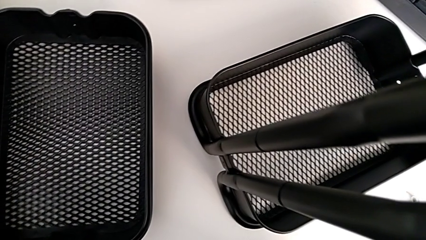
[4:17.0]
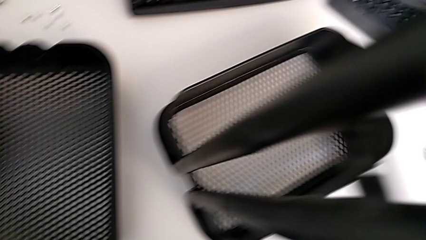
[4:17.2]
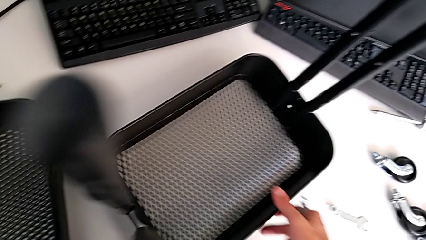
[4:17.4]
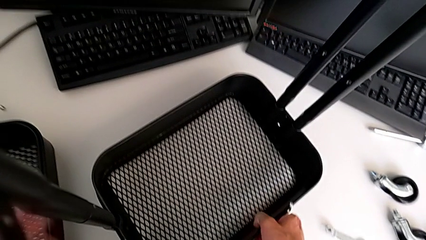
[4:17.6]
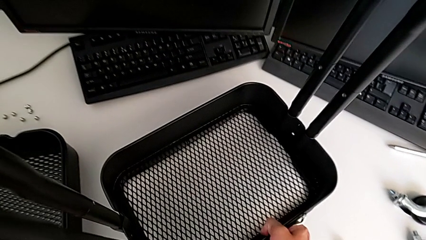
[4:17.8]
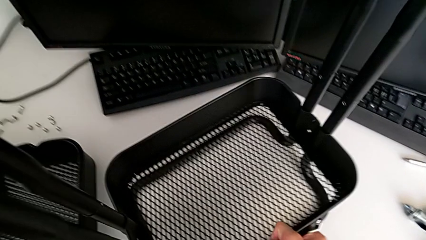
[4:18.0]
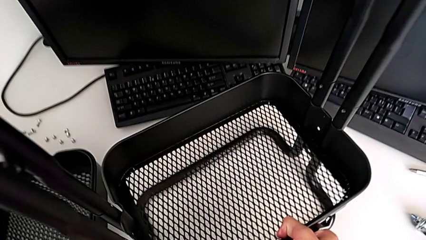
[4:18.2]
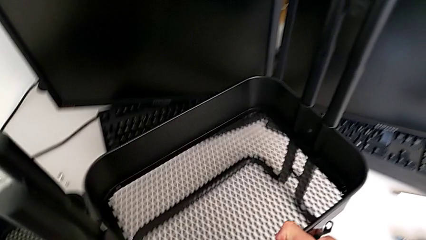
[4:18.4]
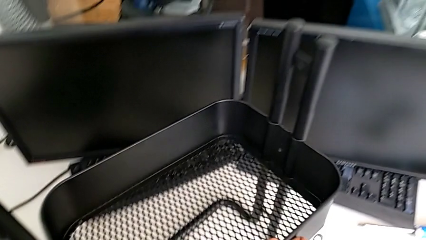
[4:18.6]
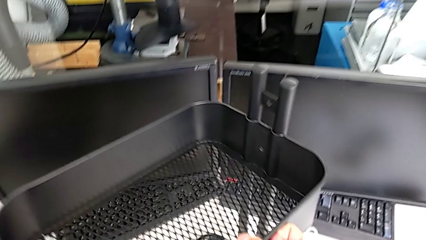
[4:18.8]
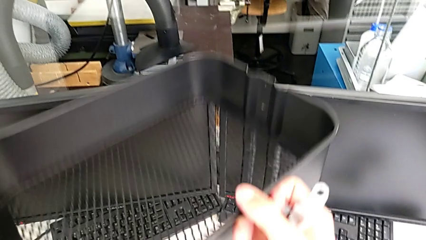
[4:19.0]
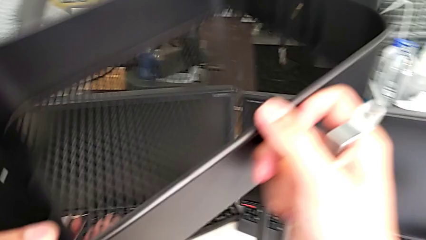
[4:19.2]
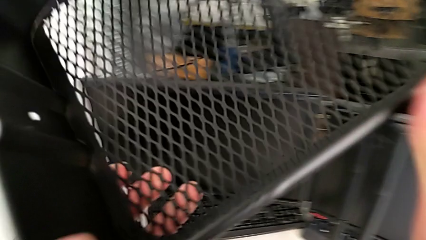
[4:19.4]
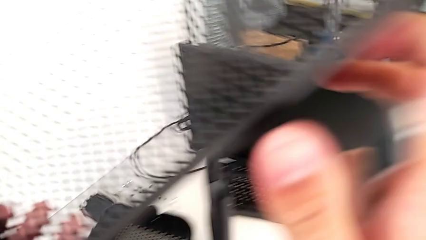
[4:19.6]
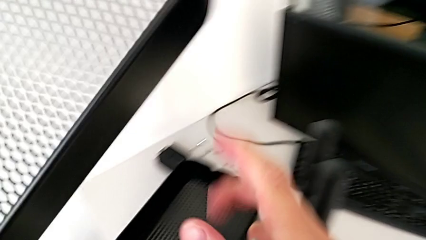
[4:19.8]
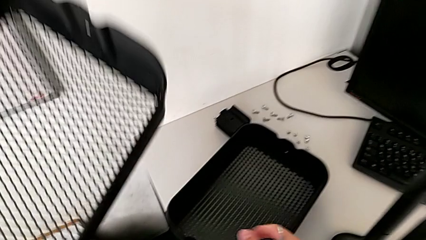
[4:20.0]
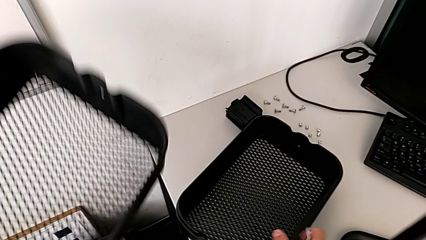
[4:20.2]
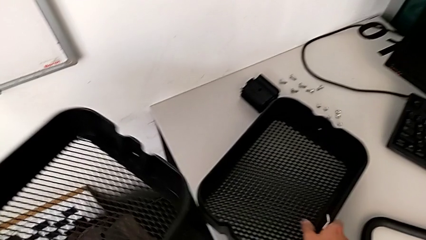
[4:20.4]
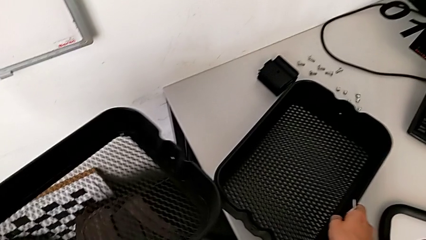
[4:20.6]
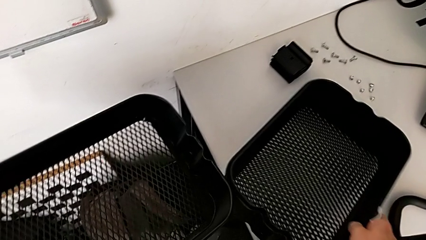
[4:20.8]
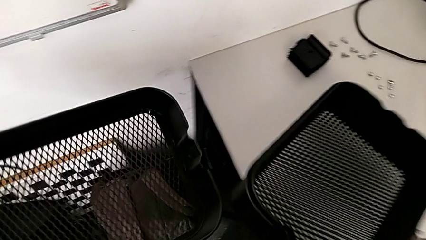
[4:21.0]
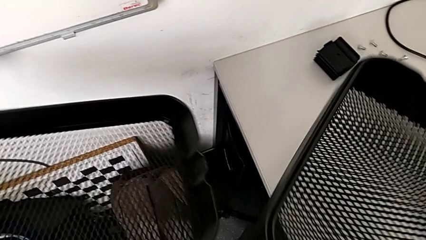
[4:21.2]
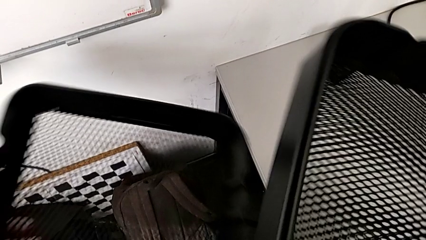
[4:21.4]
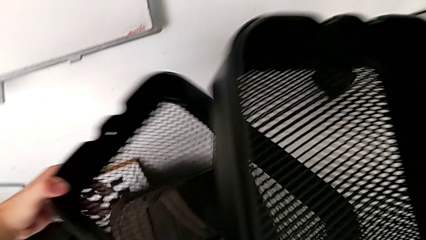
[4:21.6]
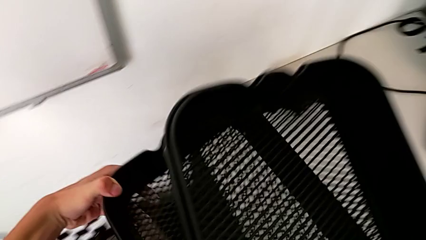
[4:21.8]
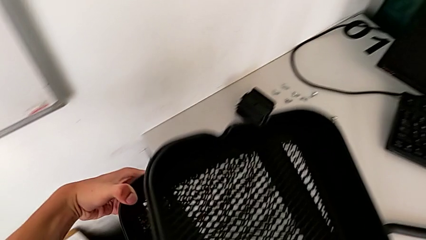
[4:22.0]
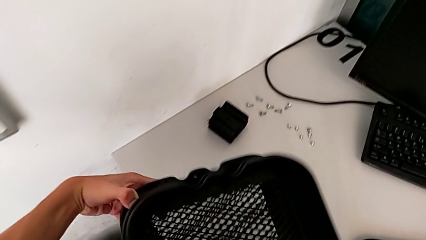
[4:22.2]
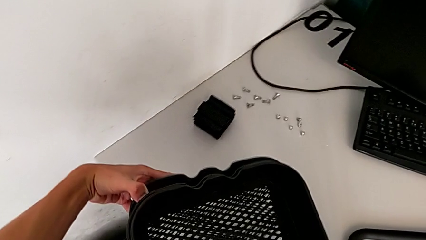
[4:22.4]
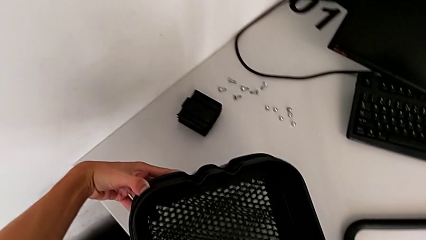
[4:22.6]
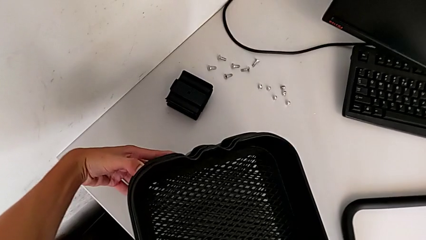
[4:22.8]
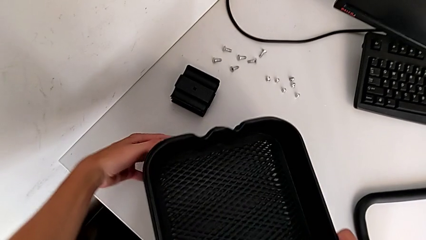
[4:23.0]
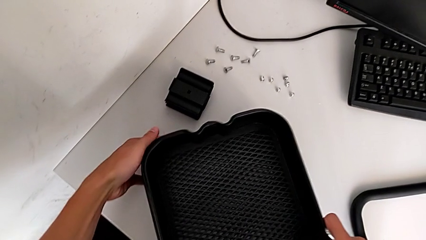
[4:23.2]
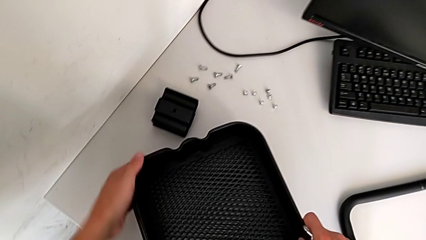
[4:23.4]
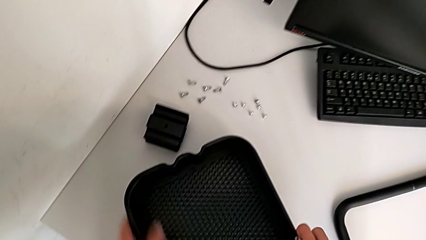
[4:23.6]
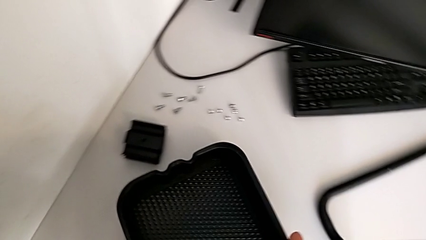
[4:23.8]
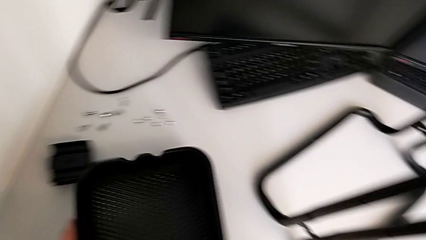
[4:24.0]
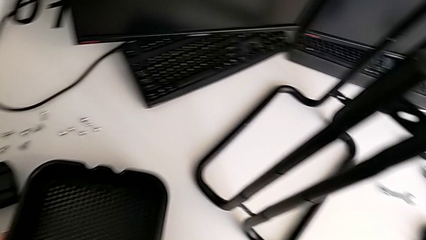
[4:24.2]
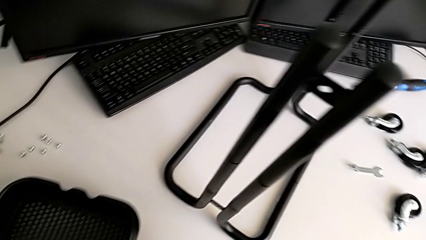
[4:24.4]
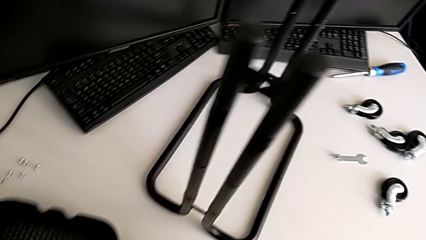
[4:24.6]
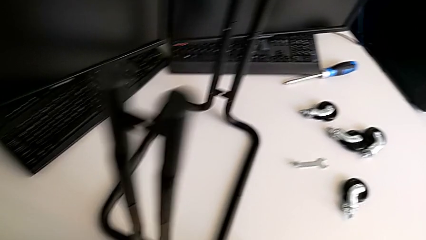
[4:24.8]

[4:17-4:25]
The camera wearer is disassembling the bottom tray. They grab the grid tray and stack it.

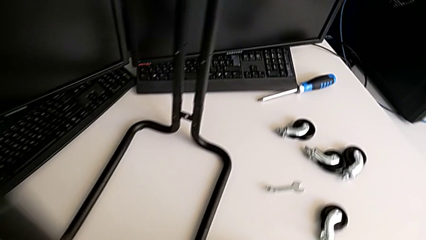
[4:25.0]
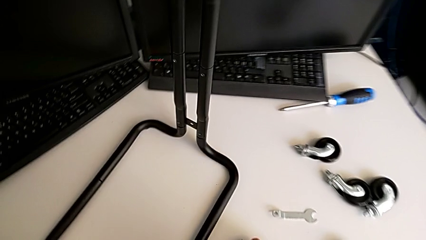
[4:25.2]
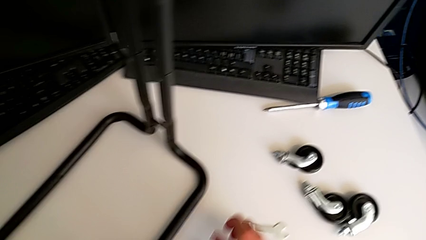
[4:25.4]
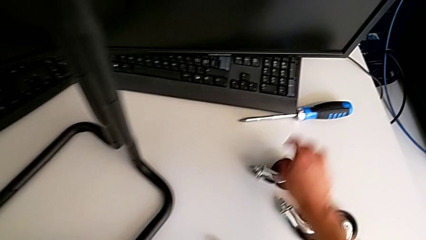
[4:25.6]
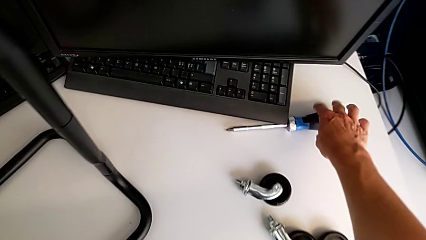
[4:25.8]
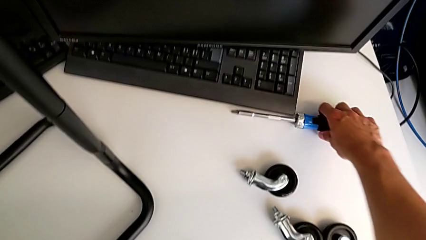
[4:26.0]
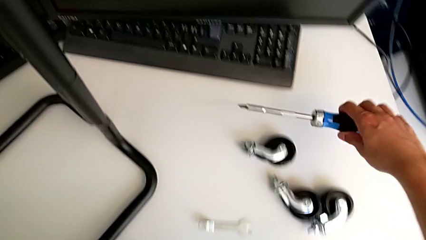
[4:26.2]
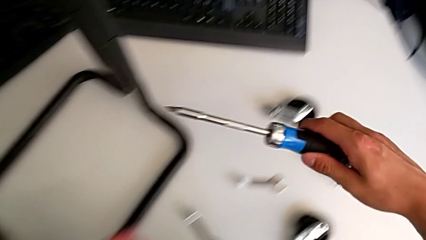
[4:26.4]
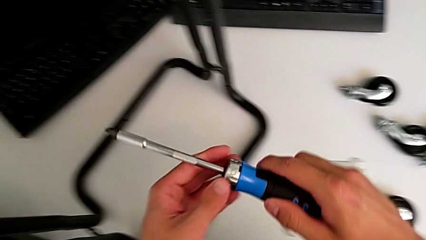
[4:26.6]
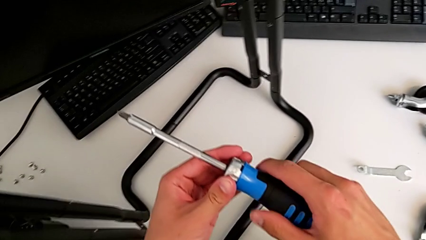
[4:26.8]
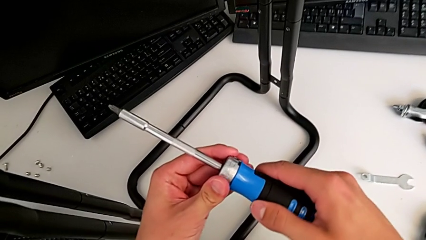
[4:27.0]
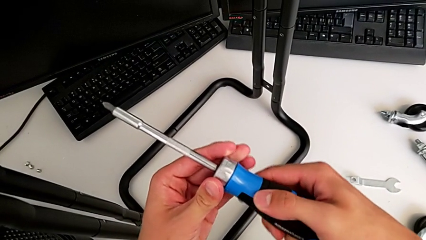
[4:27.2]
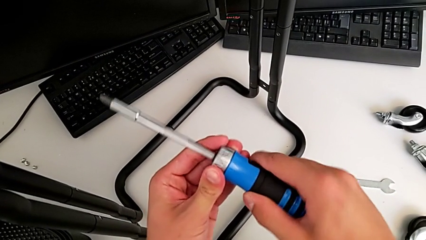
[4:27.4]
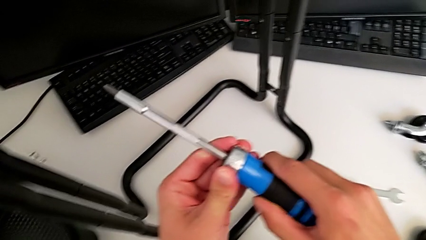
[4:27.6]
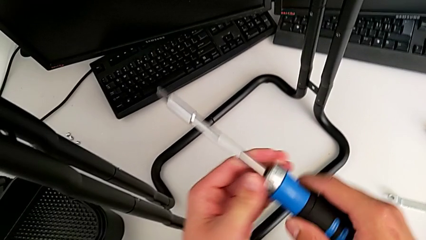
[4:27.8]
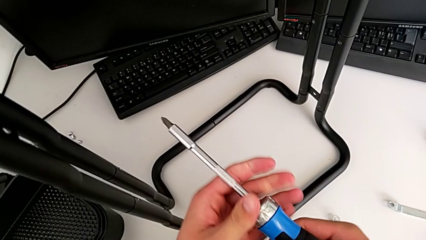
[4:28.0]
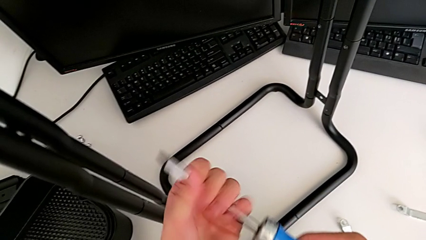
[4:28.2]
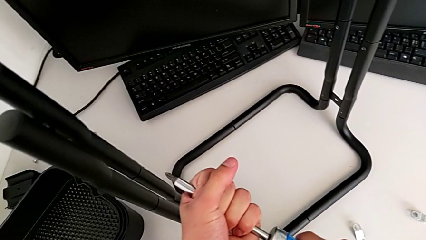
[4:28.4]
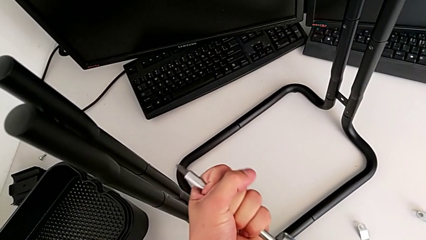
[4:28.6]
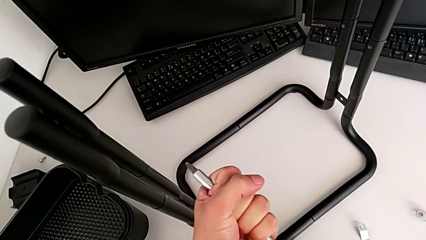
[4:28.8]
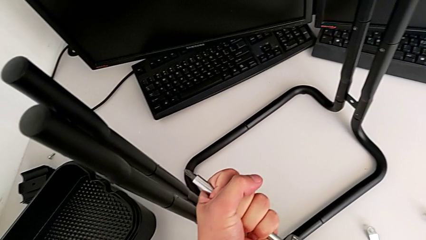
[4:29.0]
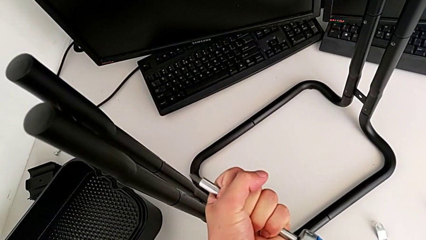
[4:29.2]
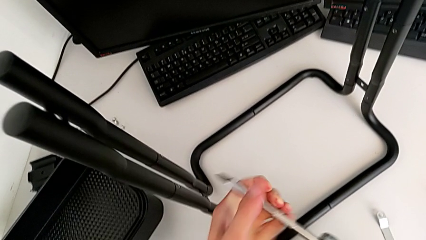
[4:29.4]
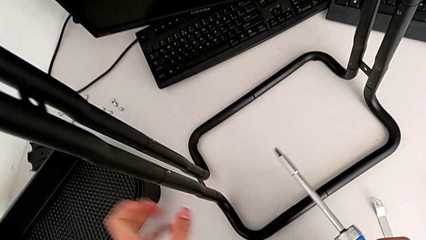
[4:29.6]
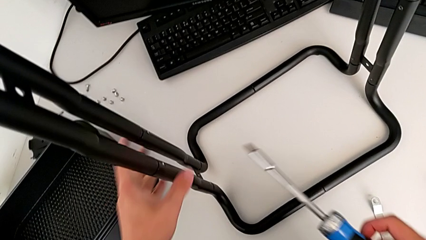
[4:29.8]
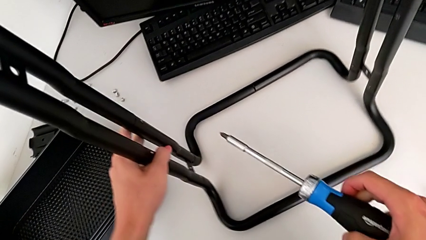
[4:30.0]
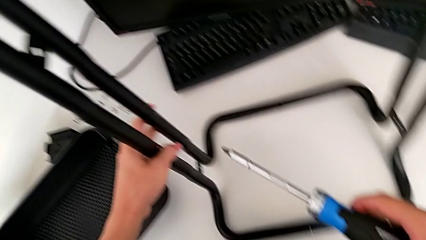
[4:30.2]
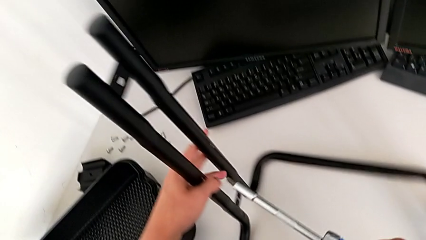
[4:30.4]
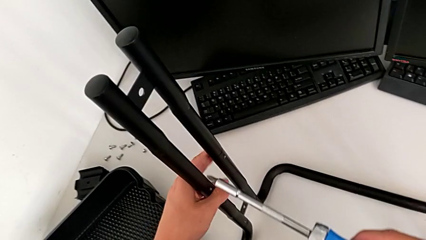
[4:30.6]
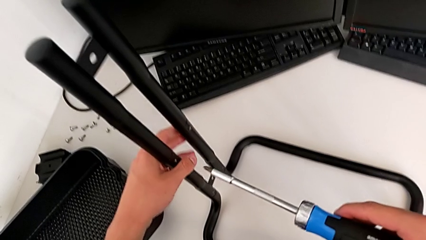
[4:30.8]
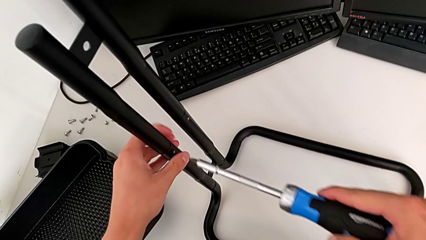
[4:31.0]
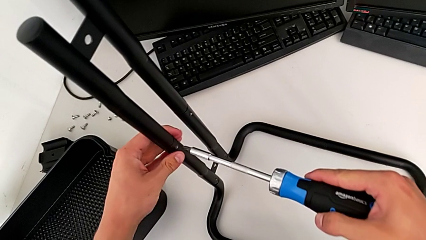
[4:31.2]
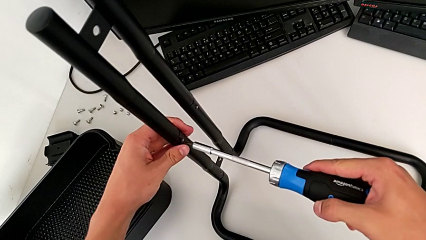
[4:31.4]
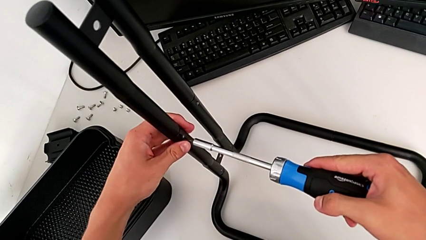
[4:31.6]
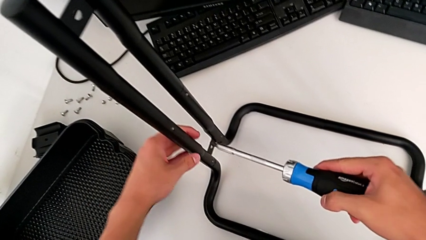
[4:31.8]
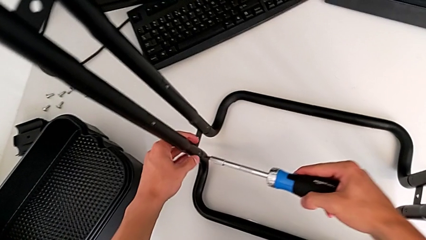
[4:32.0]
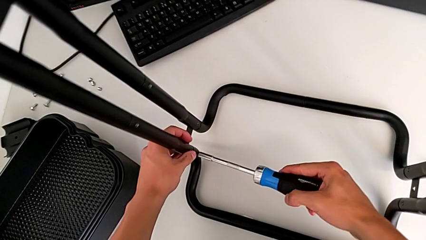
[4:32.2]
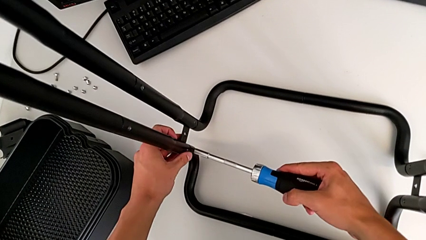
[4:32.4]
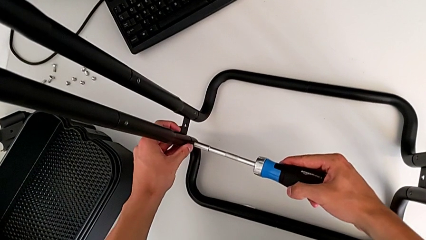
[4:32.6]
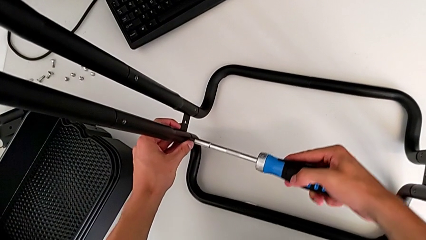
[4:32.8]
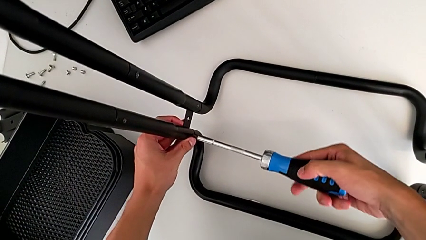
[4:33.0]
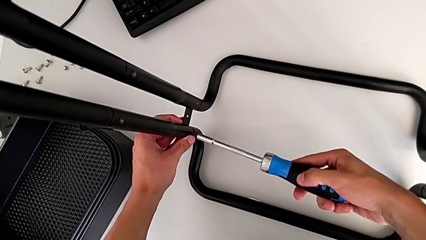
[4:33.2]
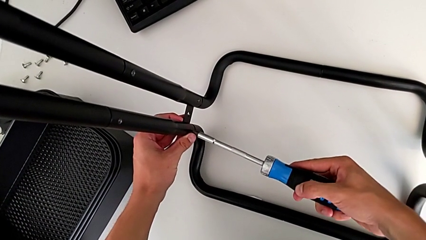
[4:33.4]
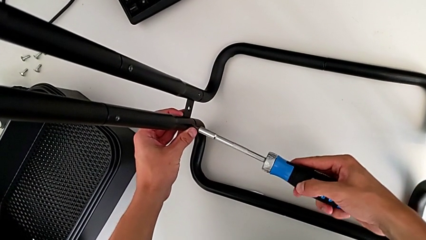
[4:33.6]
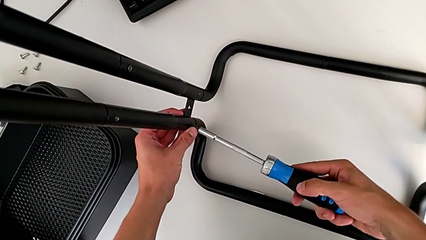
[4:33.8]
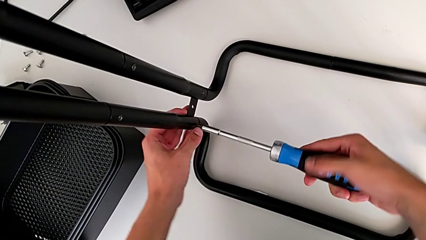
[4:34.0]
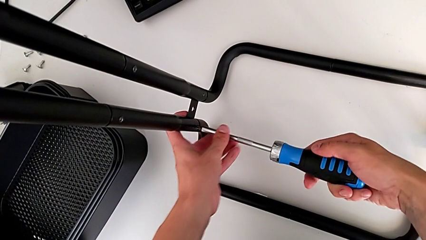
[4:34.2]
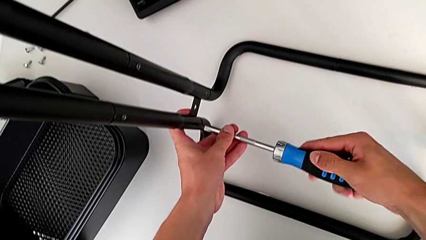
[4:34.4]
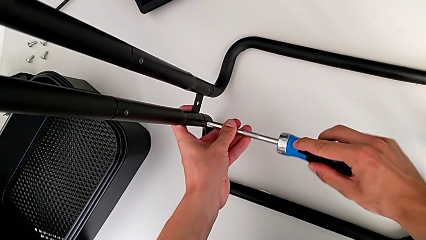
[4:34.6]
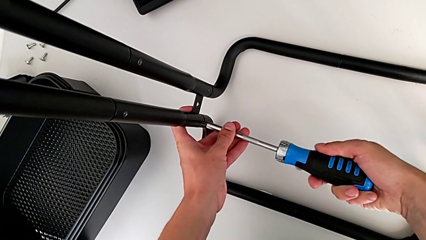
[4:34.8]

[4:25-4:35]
The camera wearer is disassembling the side bars of the rolling cart. They grab the screwdriver, inspect it, insert it and begin to unscrew the first screw.
